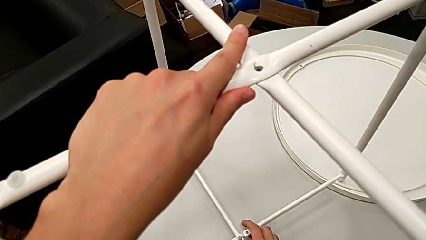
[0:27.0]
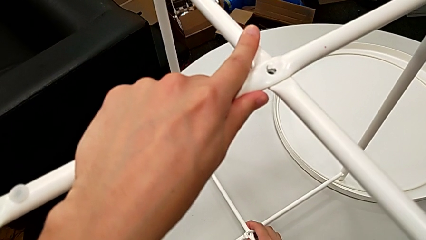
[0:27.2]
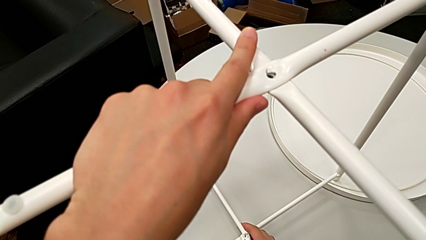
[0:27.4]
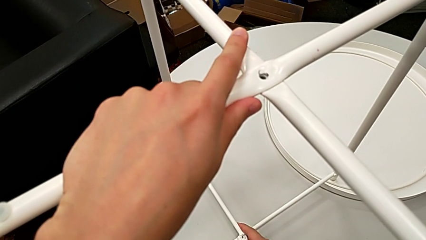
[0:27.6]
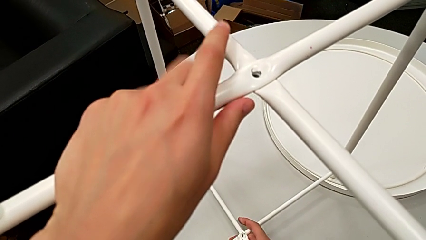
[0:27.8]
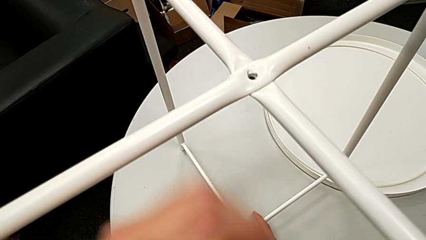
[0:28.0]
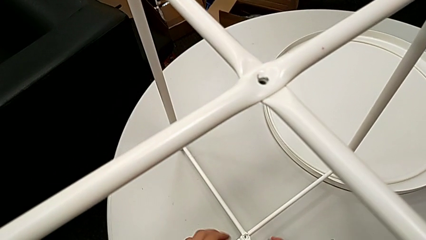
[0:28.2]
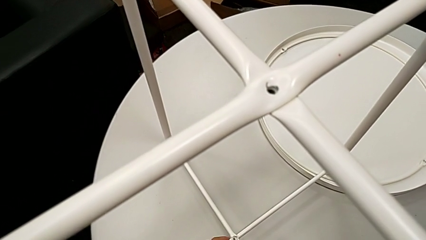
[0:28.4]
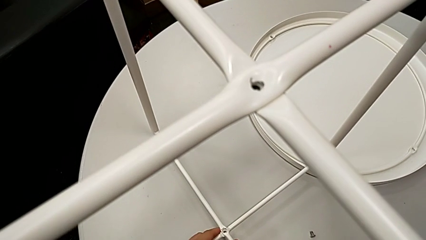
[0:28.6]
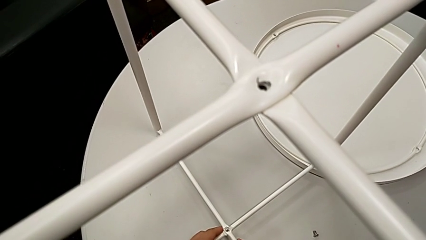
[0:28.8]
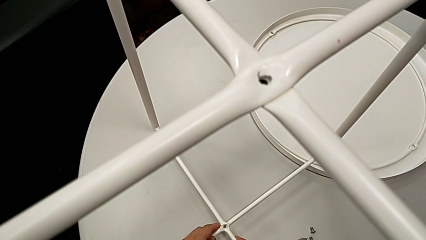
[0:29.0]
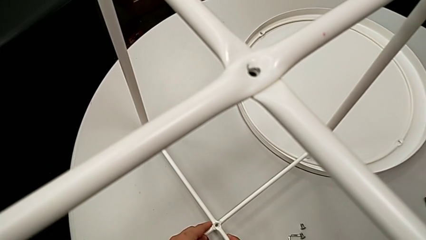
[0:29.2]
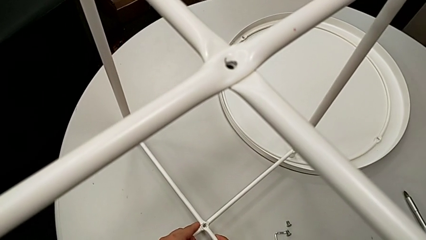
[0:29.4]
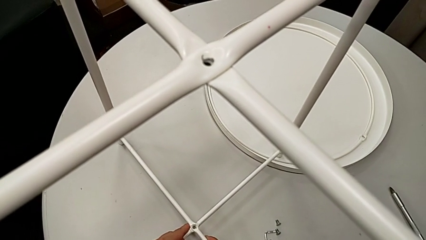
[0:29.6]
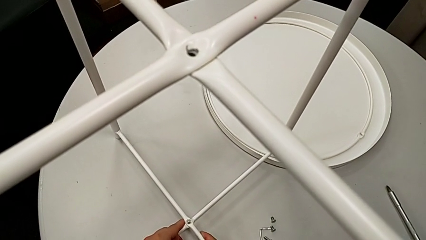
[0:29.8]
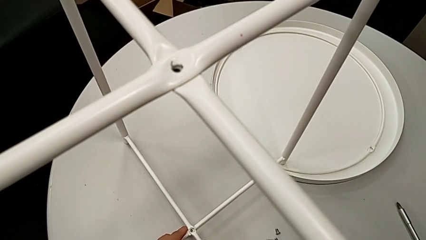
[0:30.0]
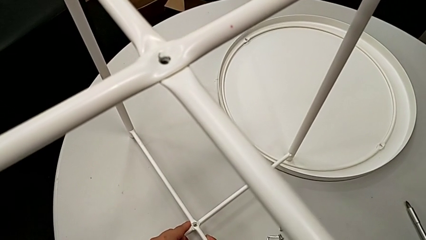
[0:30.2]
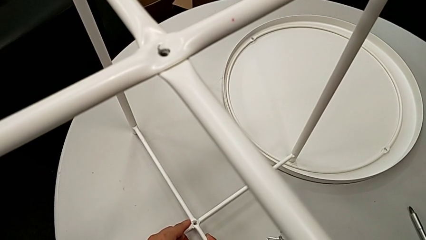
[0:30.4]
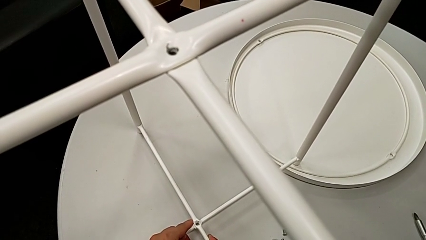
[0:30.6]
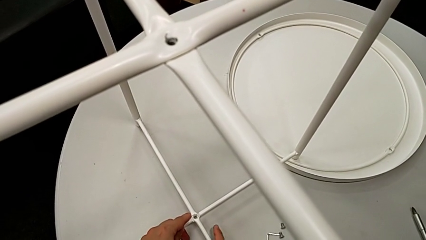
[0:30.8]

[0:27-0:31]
The camera wearer is assembling their legs. They align the second leg and inspect the leg.

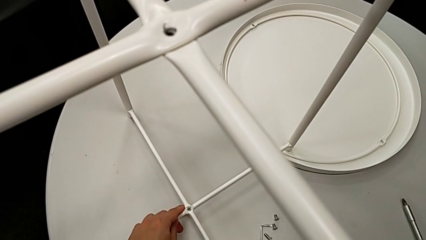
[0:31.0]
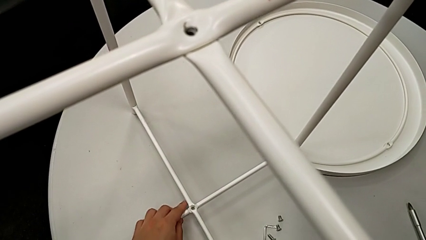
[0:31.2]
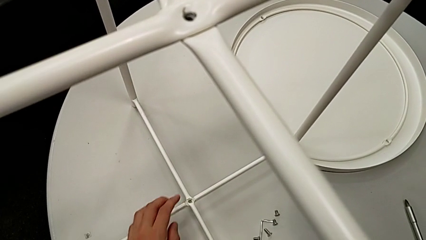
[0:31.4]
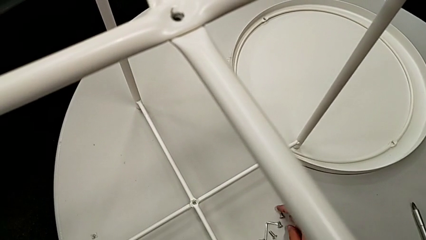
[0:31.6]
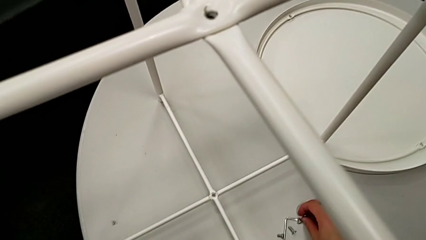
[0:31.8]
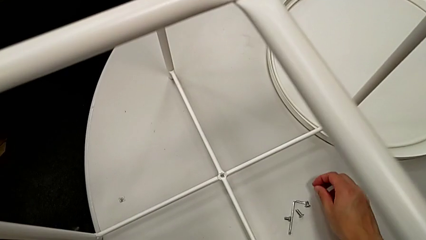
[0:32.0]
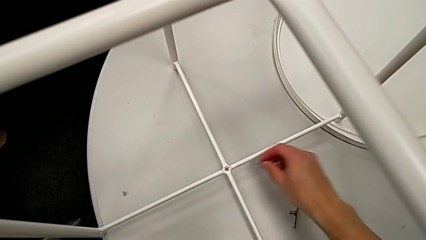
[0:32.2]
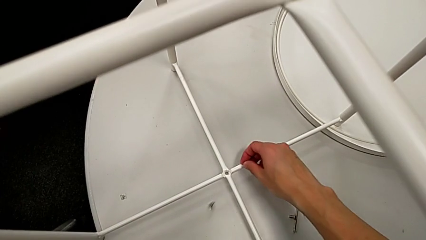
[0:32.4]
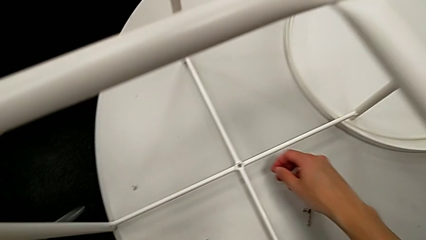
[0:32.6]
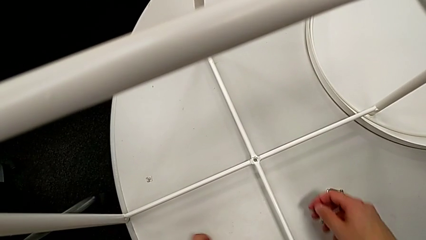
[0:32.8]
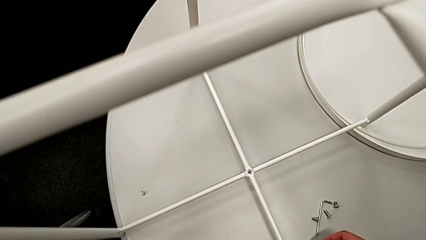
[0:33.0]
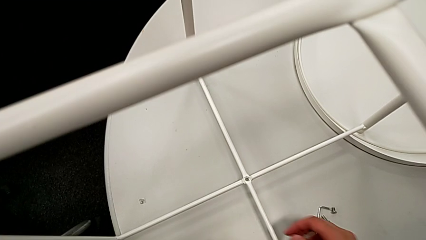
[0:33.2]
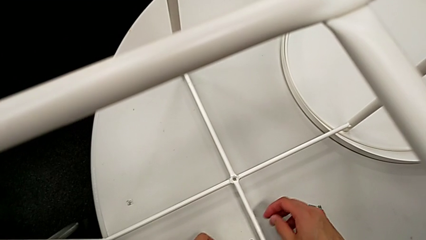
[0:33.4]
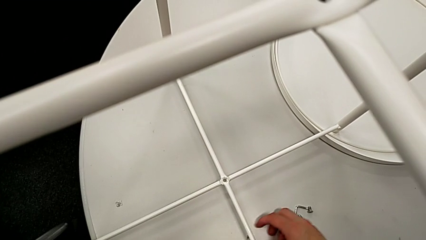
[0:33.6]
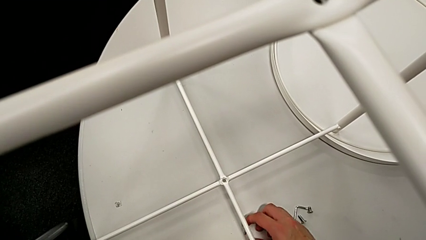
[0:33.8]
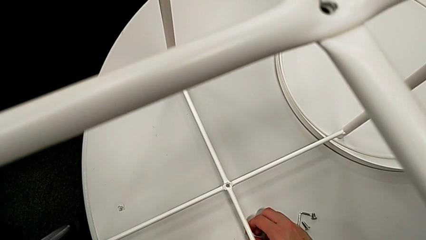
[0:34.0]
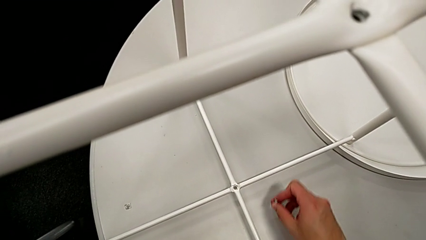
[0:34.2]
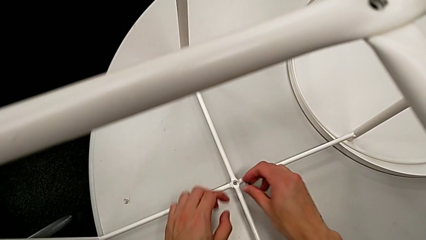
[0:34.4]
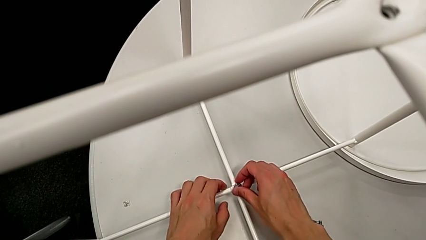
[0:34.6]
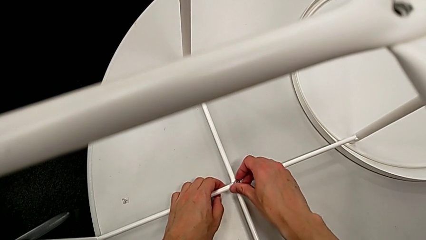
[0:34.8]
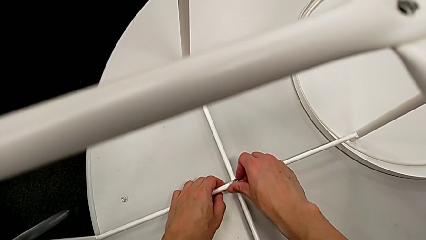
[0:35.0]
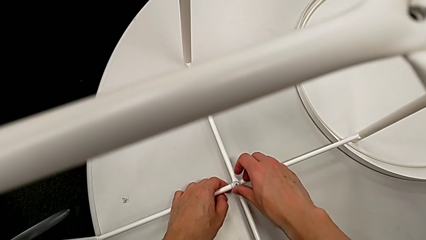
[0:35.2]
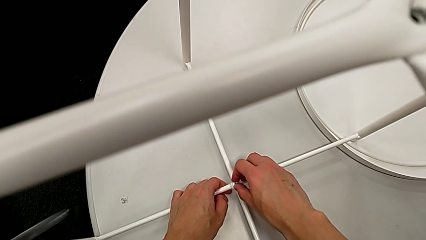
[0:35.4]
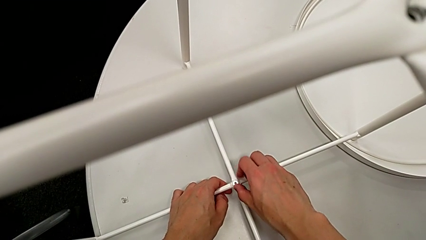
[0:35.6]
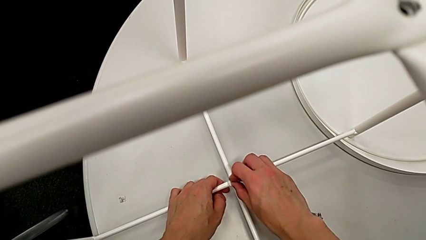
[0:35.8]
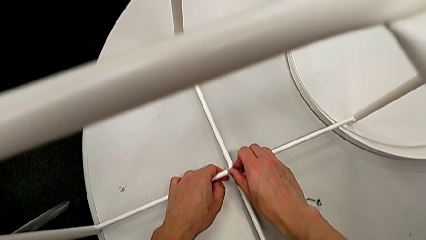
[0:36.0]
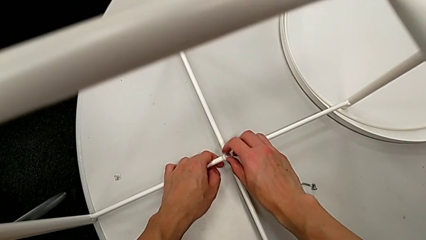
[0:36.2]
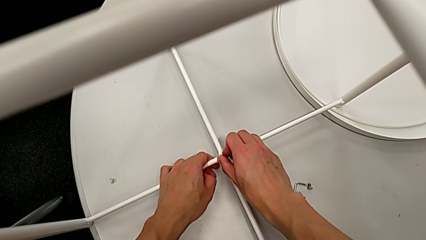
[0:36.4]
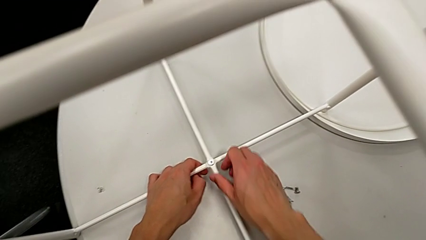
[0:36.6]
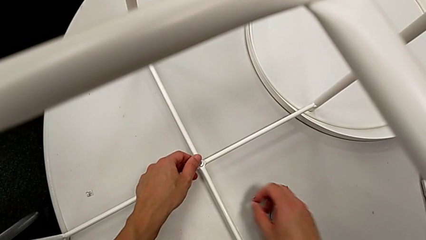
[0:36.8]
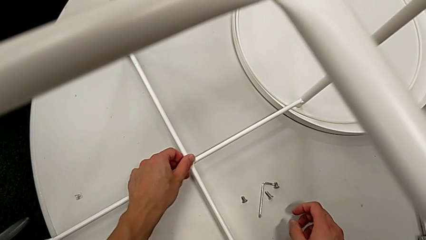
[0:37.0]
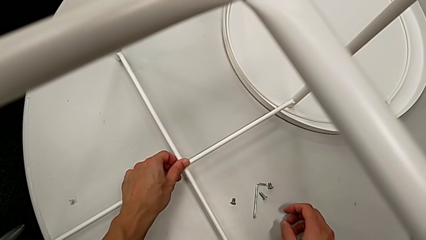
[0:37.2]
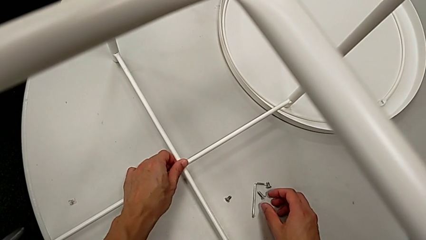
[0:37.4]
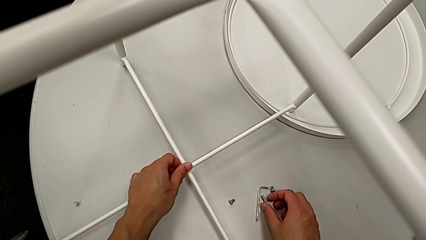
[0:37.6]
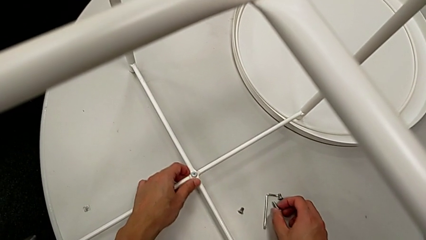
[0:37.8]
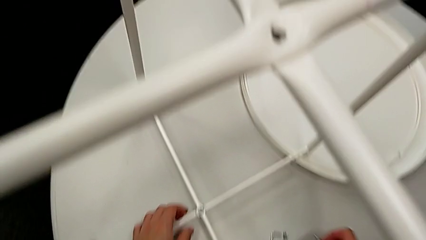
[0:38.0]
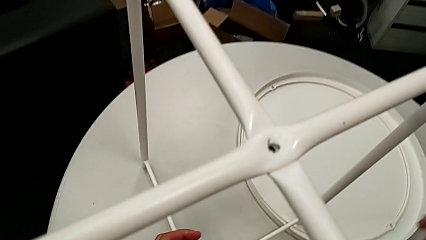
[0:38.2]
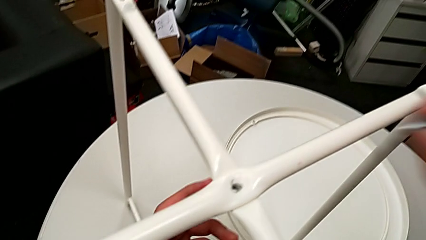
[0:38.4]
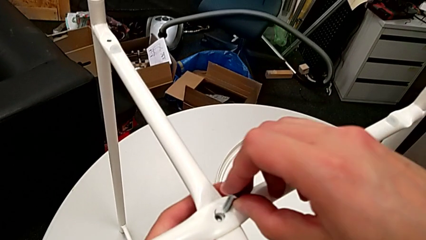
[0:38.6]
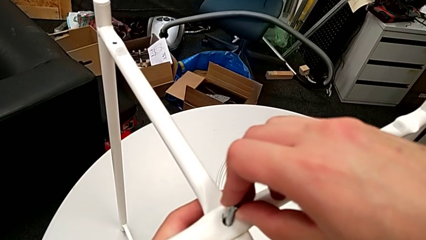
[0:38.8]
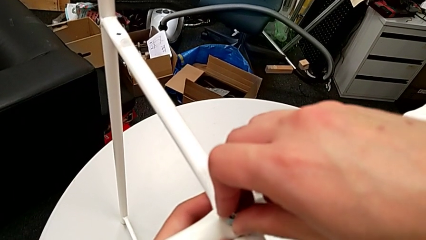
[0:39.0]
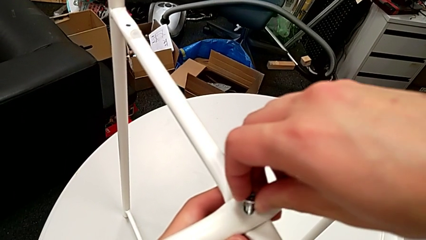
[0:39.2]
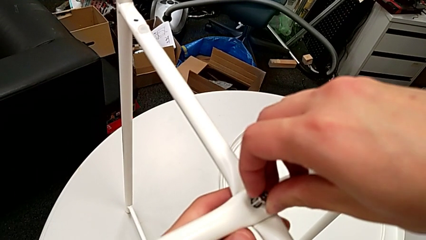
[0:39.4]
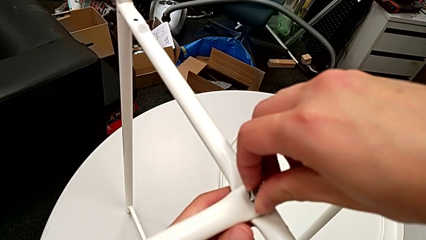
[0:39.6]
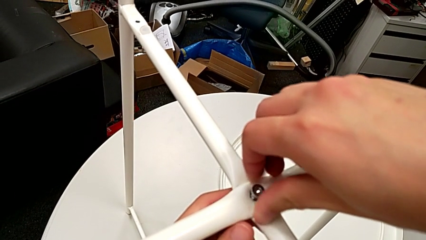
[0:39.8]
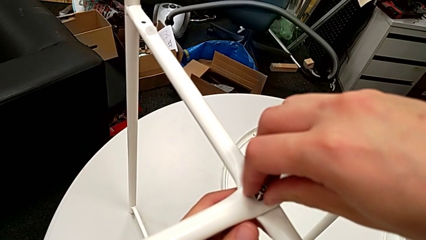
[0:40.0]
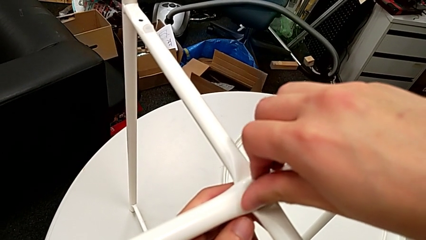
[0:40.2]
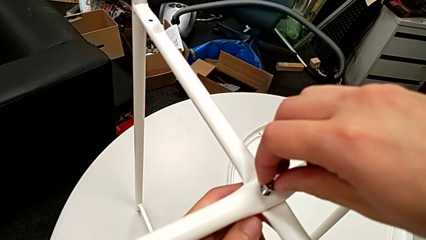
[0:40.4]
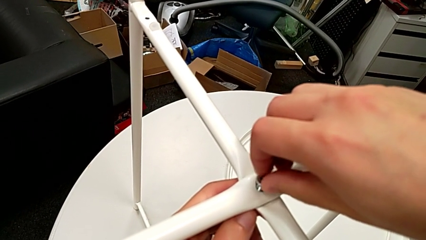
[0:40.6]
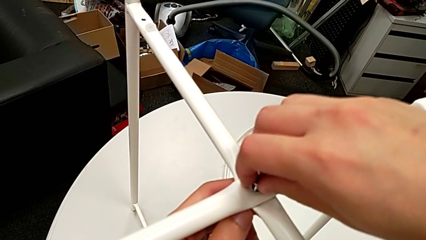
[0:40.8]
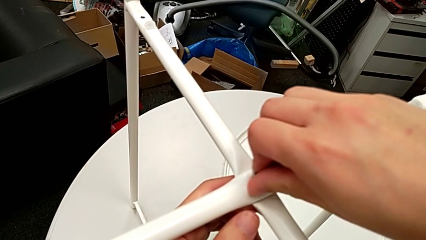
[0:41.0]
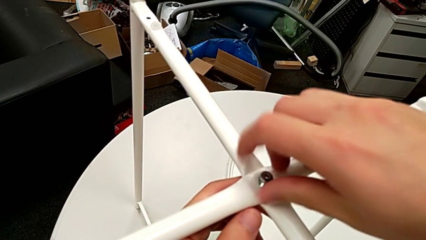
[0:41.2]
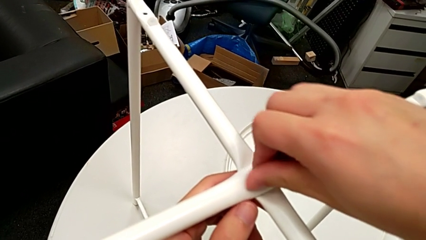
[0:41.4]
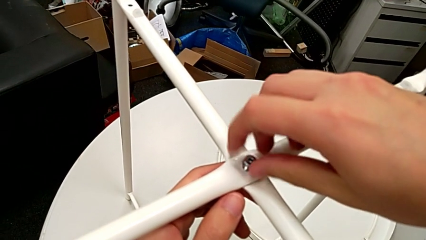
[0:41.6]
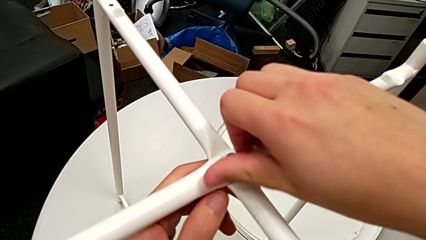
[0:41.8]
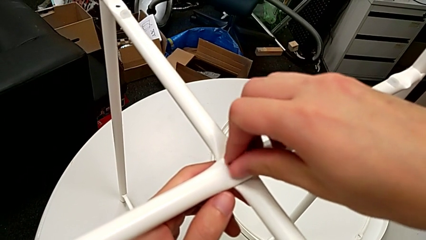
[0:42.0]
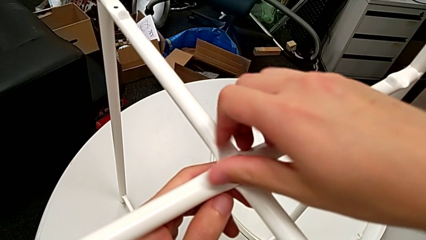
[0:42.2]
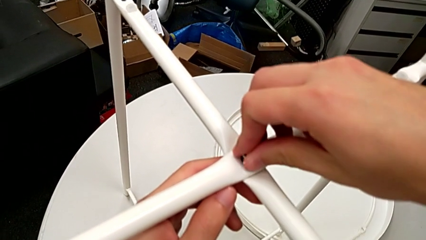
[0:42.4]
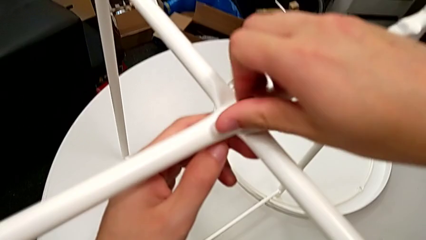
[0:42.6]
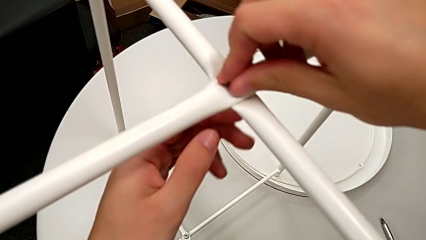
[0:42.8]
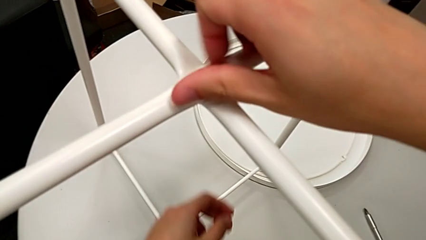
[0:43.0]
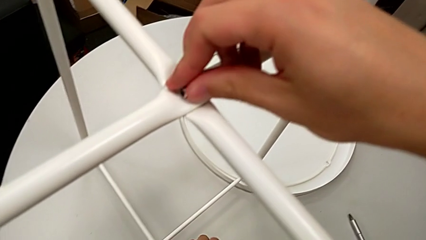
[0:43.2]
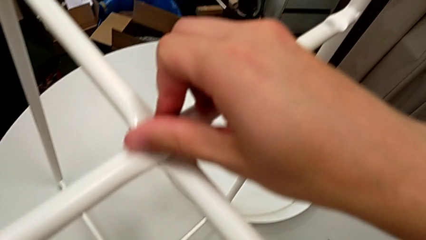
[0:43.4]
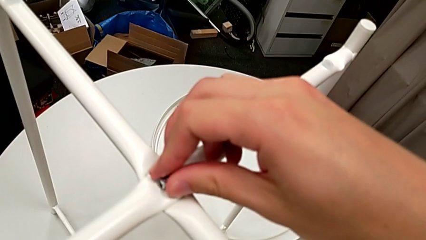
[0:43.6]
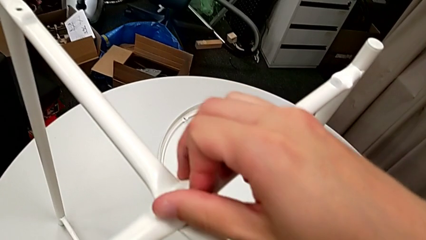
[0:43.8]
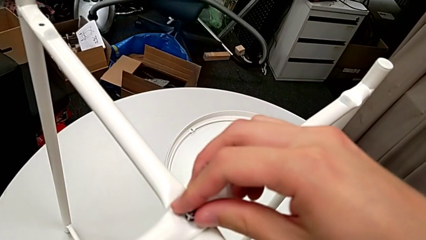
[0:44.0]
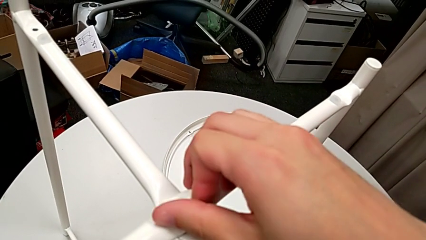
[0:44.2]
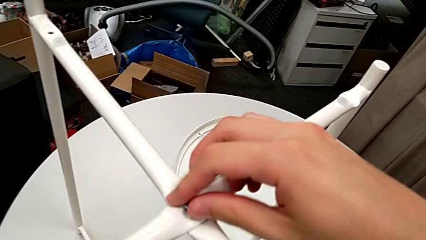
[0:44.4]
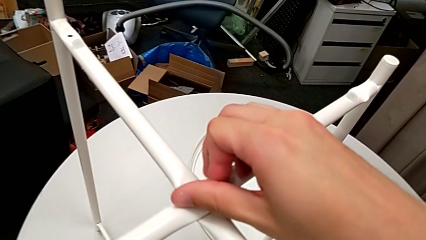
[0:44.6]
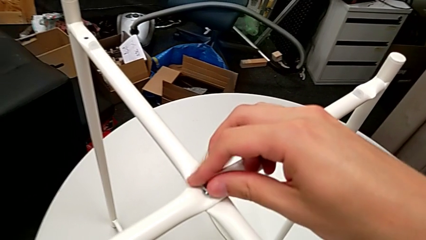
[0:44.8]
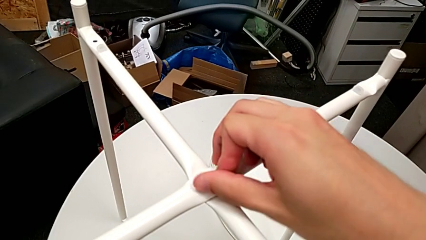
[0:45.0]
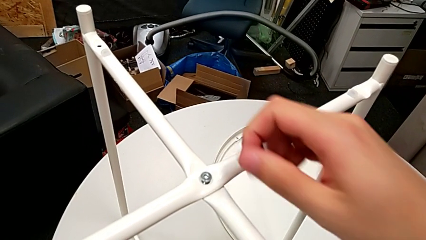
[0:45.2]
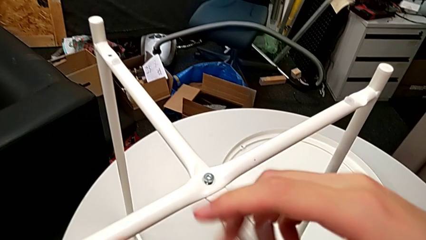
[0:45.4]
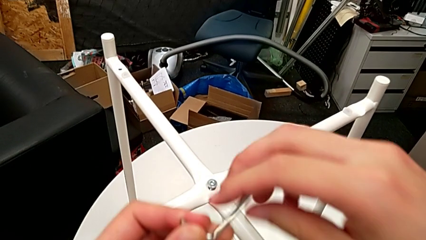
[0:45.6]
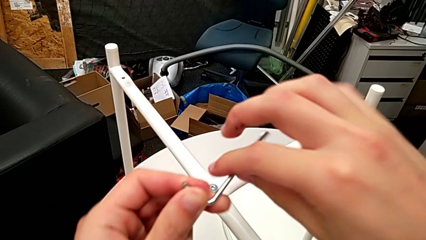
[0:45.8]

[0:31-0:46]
The camera wearer is assembling the top screw. They wrongly drop the hex socket head, grab it, insert the first hex socket head, screw it, grab the second hex socket head, insert it, screw it with the right hand and grab the Allen wrench with the left hand.
